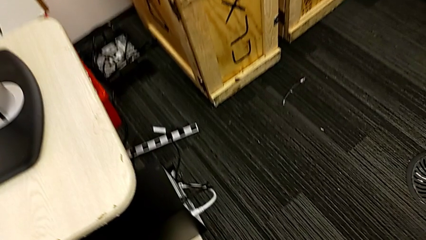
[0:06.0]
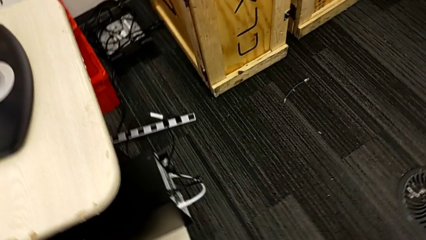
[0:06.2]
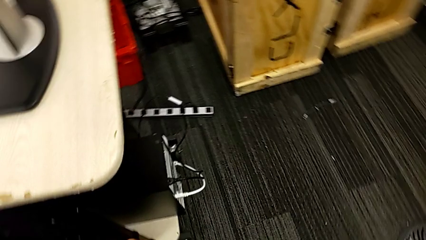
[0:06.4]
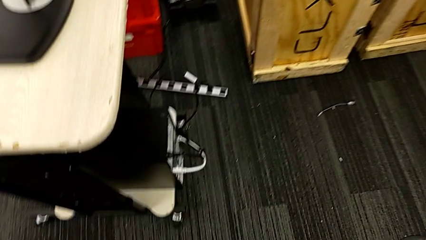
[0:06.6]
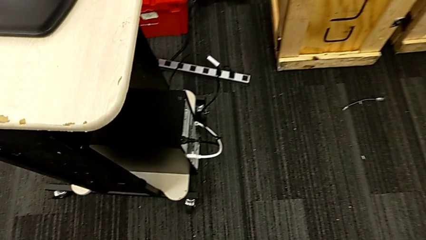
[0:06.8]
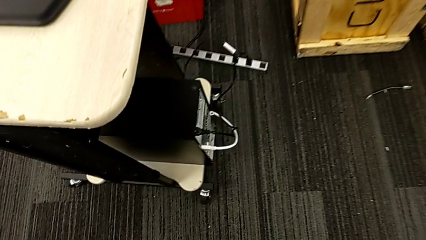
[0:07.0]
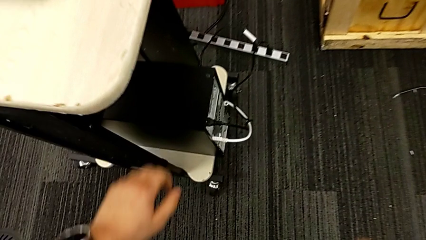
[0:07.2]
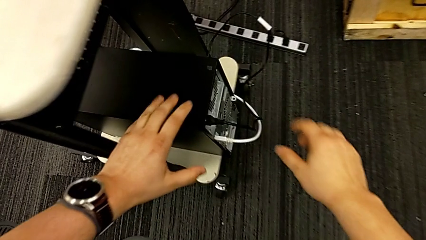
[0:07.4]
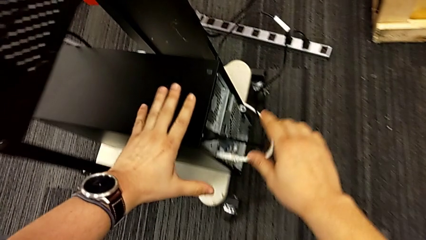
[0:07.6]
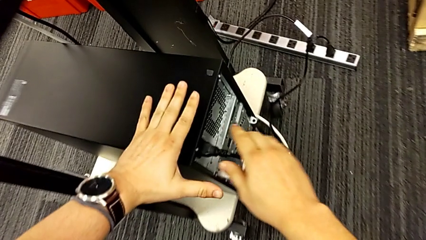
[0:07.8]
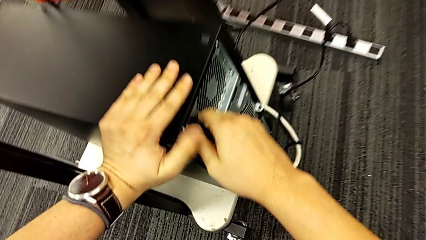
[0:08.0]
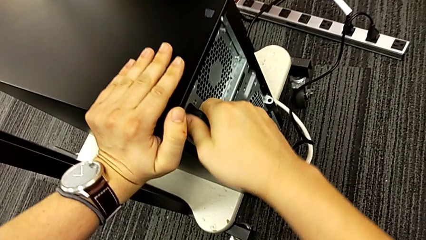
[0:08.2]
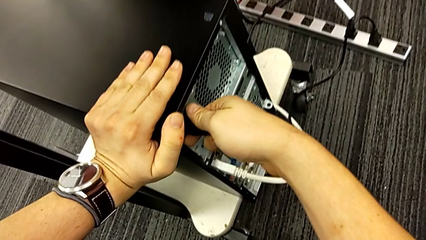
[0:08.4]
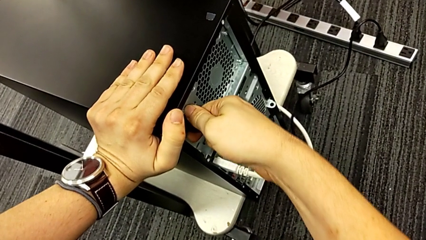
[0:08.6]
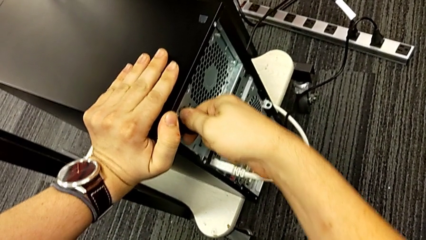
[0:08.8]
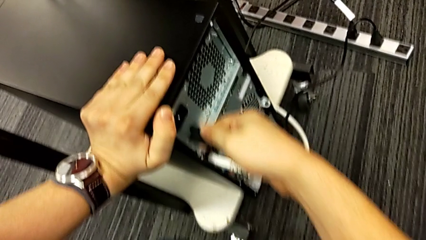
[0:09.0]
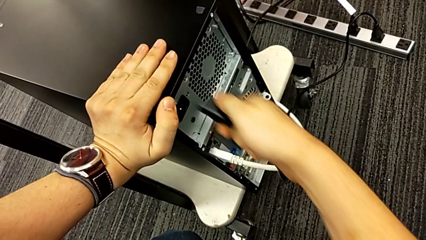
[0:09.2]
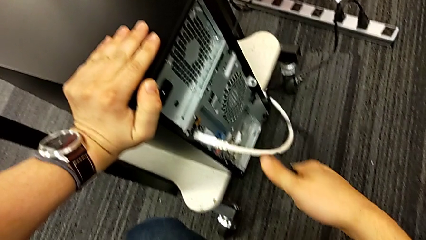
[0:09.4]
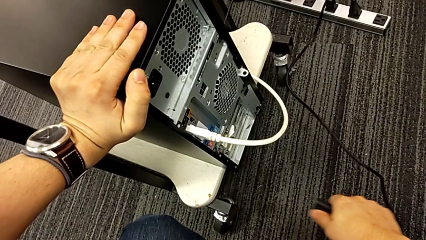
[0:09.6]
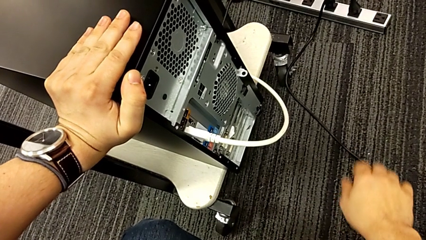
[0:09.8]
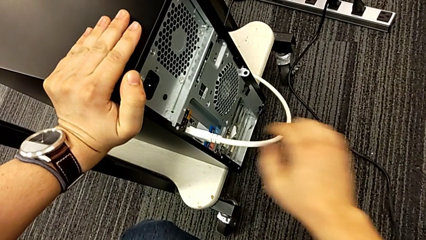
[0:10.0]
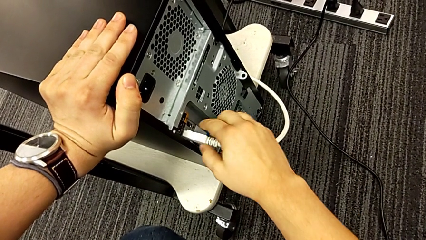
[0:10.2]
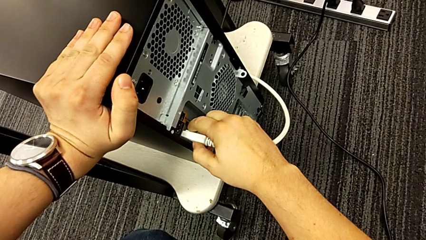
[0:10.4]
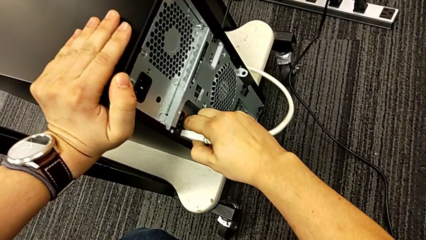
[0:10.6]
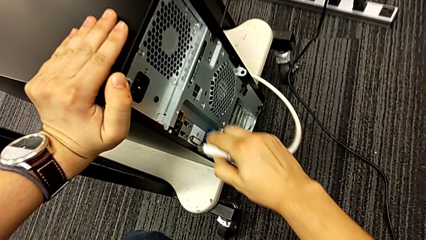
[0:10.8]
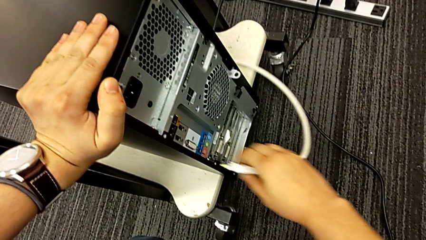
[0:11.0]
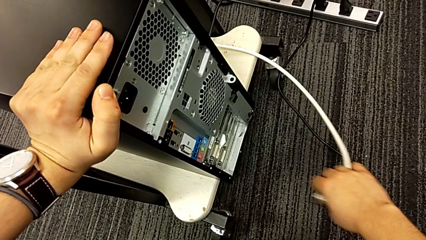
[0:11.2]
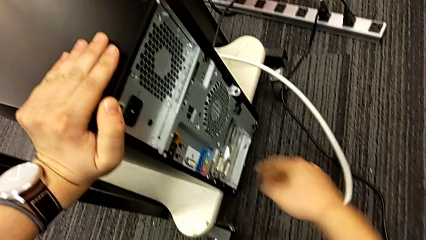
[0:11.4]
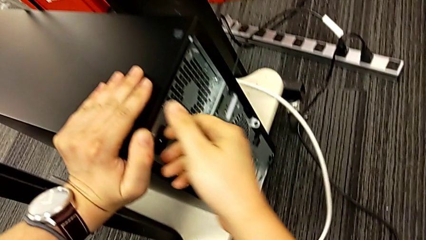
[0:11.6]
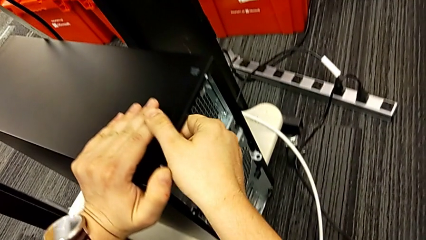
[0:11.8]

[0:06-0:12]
The camera wearer unplugs their computer. They grab the cable power supply.

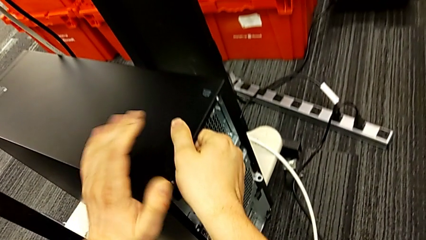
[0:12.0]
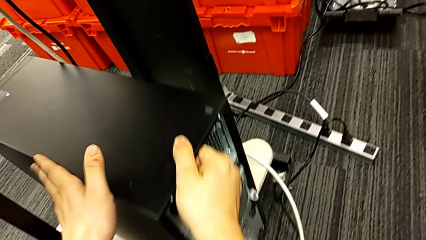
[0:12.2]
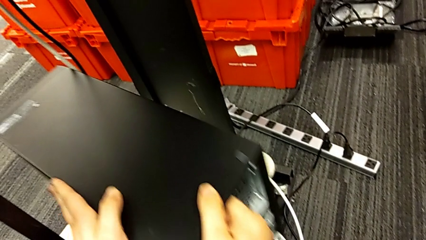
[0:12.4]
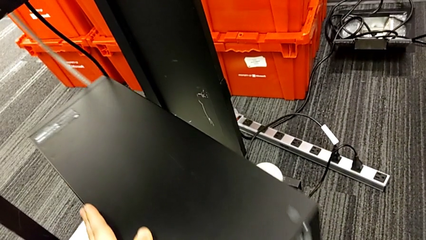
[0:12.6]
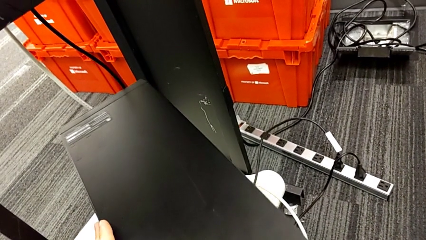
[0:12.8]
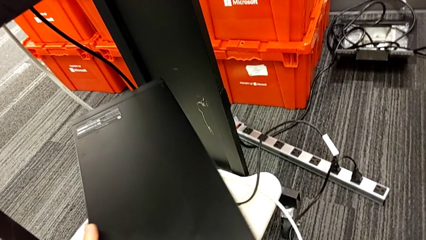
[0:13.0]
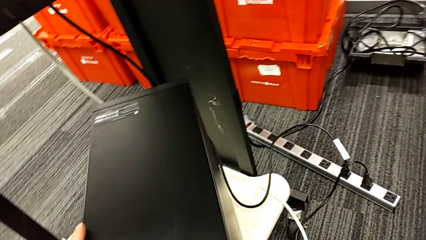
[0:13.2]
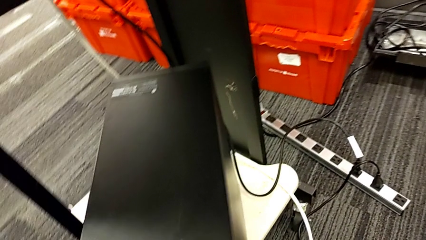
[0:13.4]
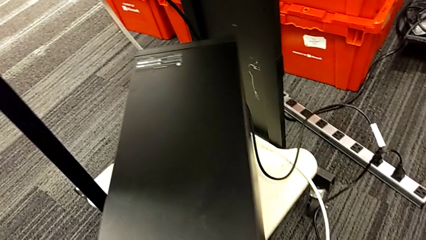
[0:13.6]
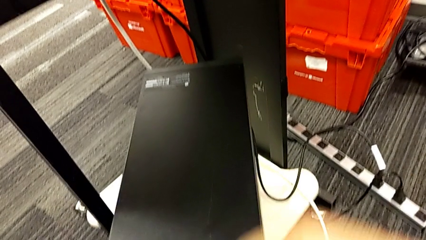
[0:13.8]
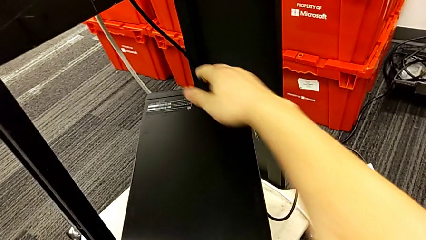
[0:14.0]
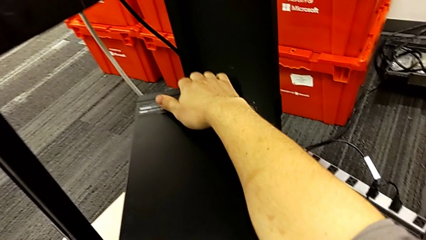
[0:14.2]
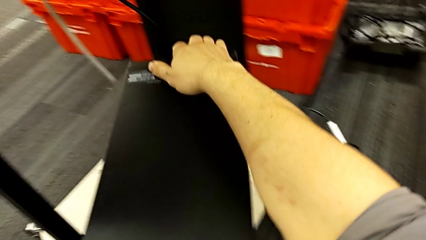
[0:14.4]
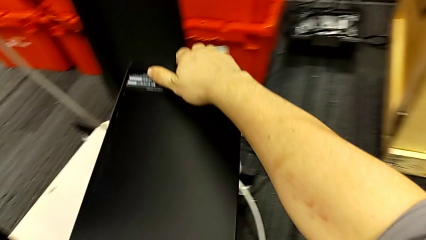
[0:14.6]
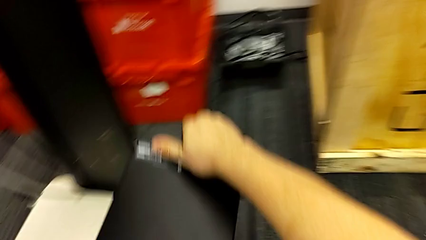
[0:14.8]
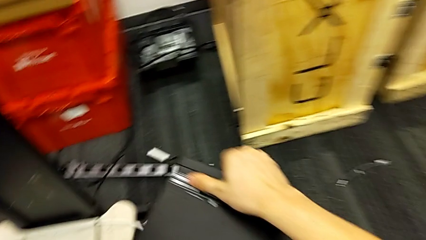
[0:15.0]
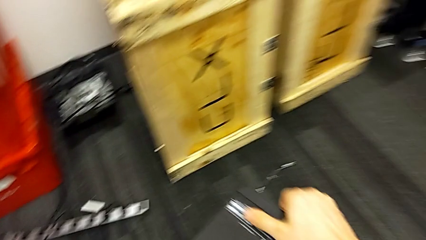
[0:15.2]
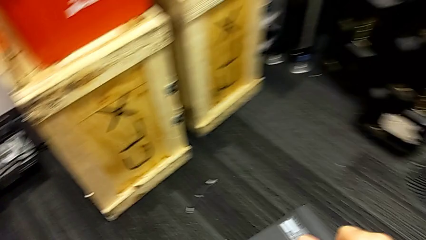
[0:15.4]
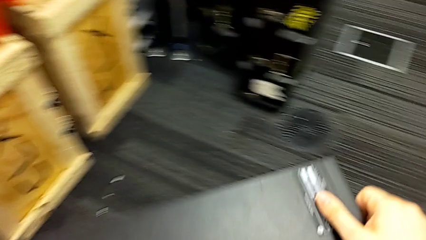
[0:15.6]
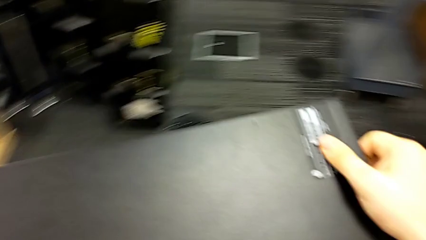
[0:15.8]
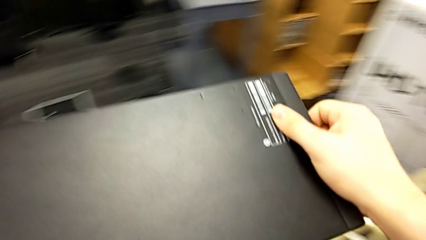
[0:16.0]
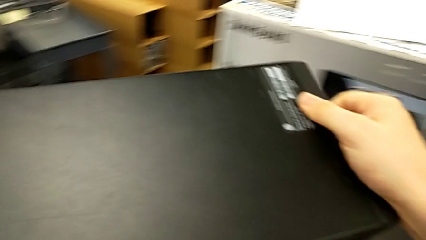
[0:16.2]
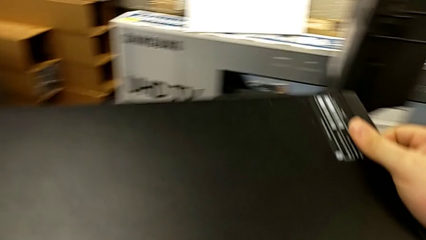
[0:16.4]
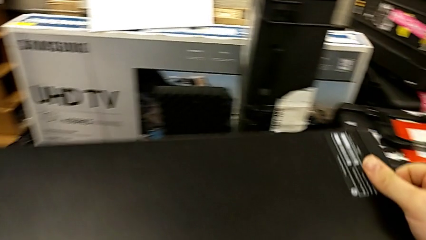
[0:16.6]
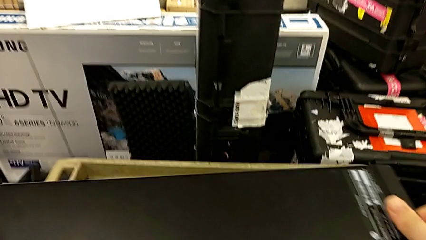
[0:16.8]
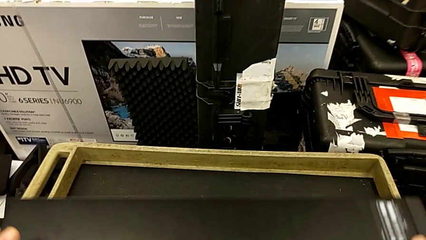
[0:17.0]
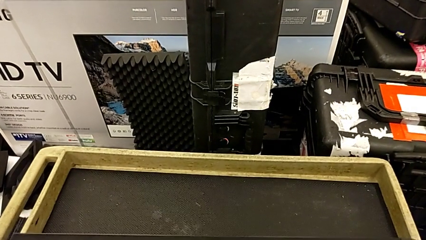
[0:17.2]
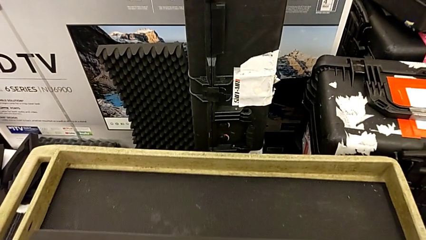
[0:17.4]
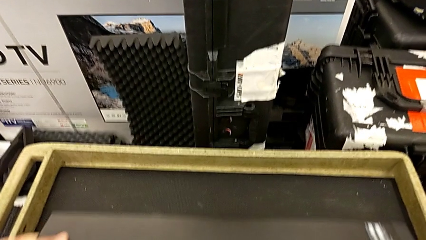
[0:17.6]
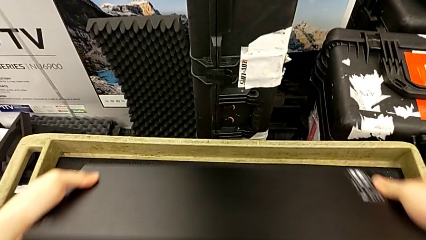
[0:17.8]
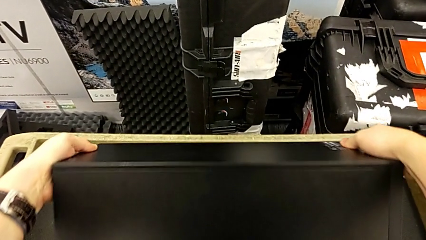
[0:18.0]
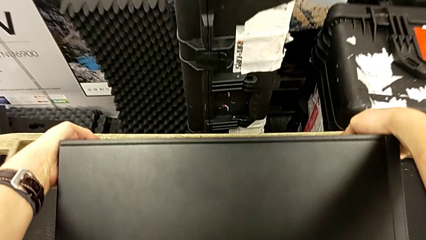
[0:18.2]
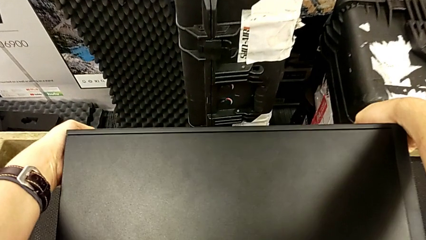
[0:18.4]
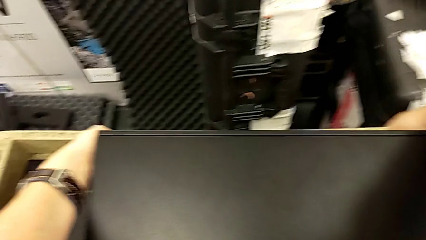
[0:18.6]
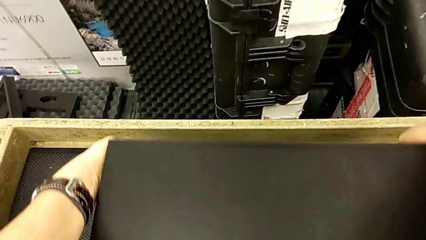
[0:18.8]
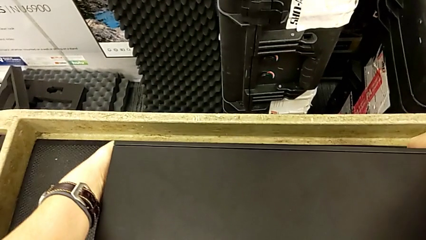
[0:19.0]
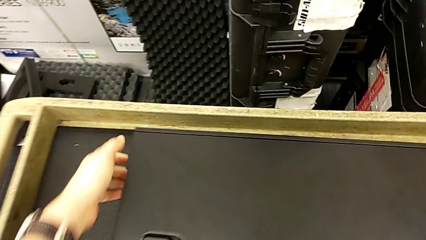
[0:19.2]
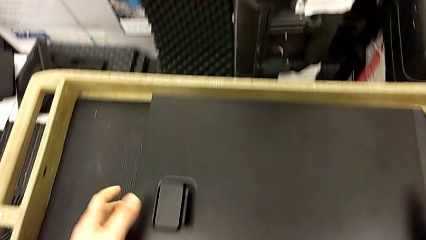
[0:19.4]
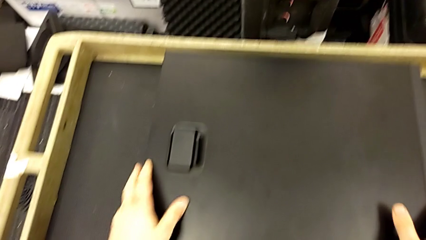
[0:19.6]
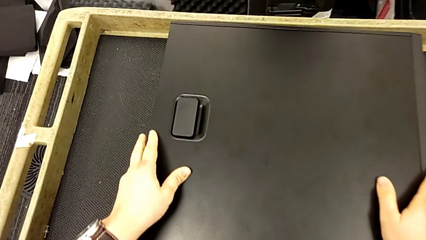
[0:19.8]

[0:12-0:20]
The camera wearer places their computer on the table. They grab the computer tower, lift it and place it.

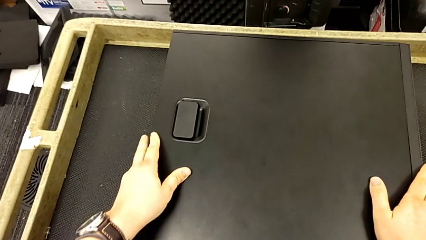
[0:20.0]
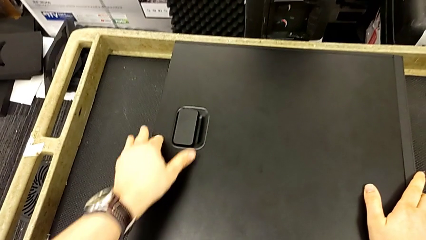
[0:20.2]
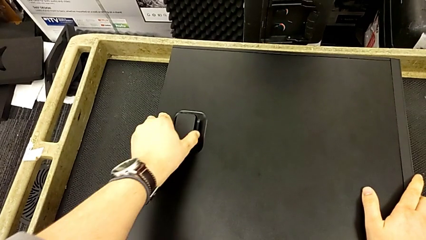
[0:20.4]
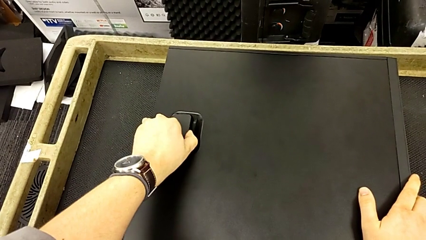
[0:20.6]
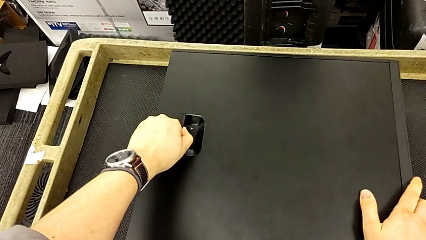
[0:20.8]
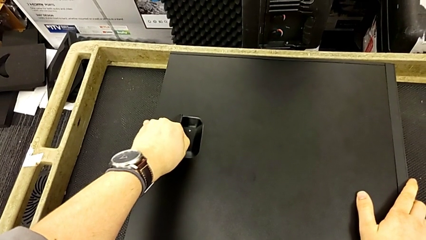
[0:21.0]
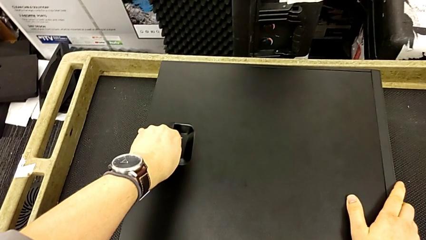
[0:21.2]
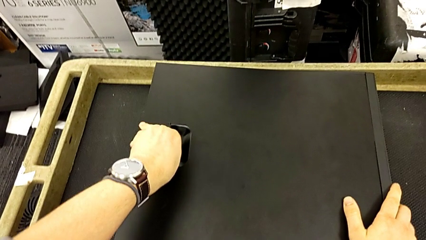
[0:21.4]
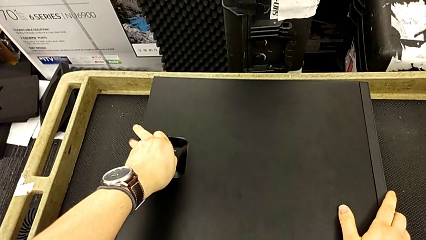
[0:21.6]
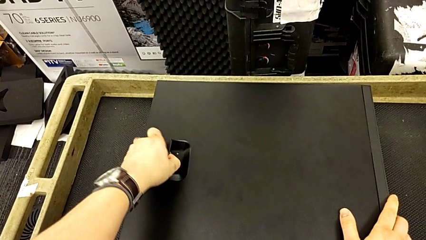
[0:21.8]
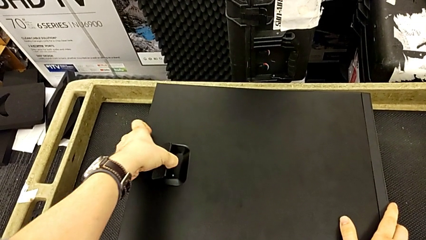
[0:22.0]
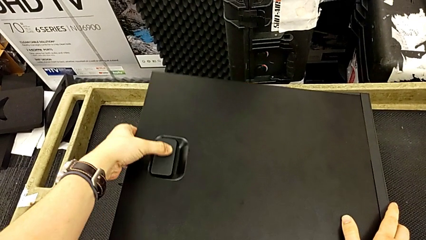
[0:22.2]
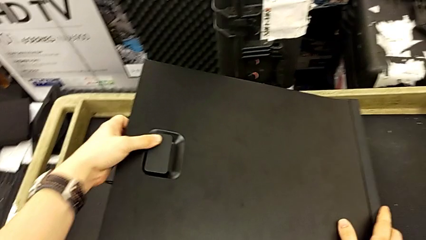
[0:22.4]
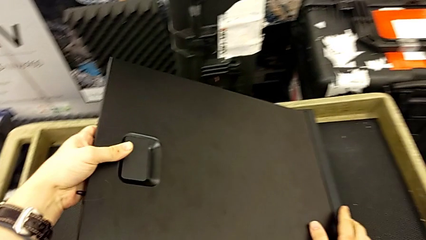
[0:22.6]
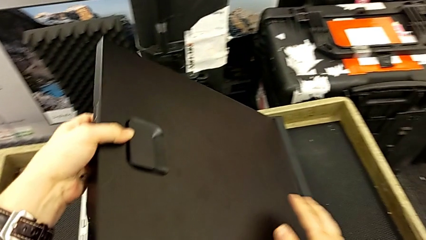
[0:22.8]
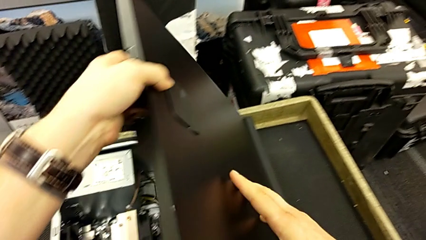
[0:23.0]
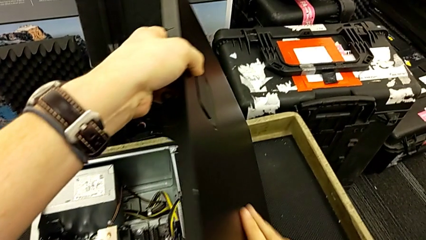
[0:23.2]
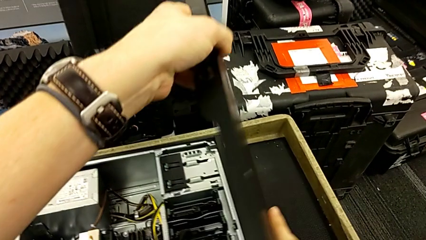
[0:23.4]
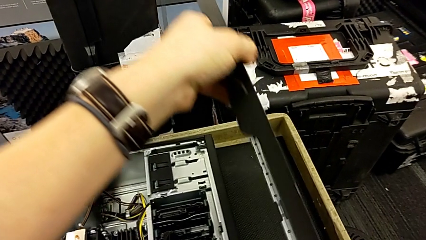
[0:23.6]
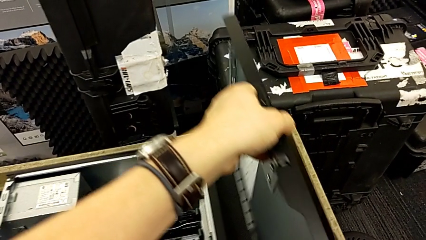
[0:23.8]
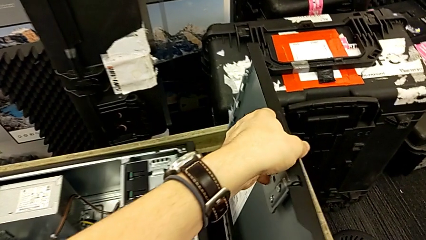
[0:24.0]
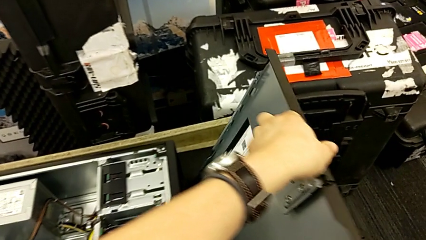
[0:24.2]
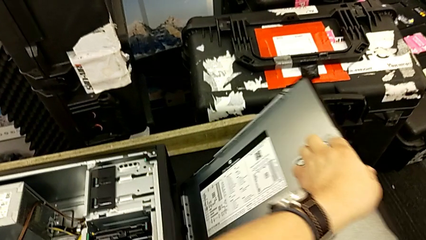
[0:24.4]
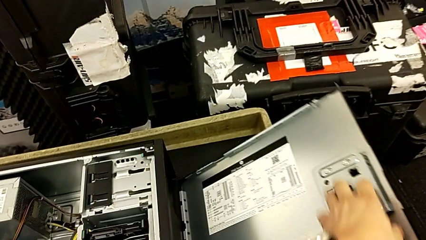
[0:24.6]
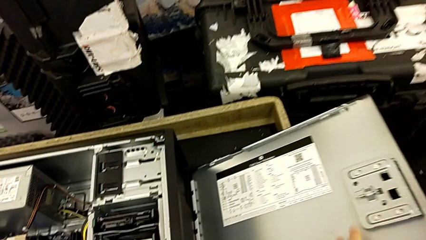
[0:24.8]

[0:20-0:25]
The camera wearer is removing the RAM. They begin to lift the cover.
